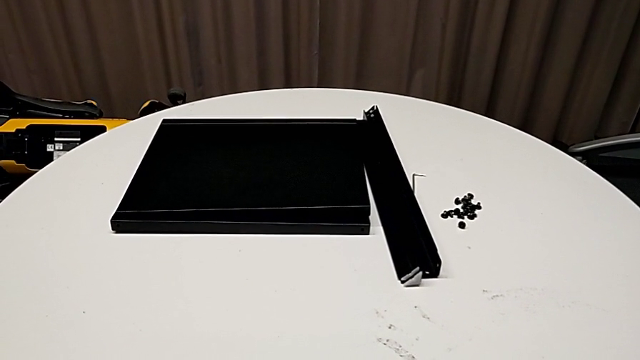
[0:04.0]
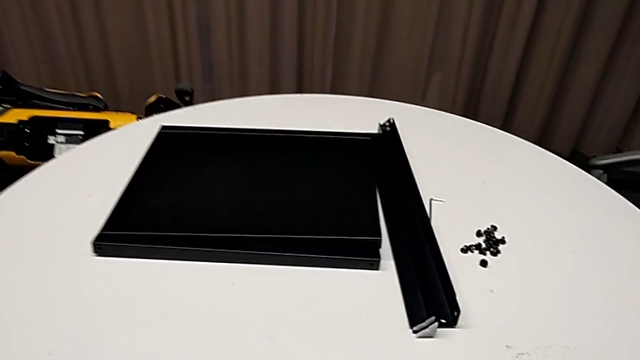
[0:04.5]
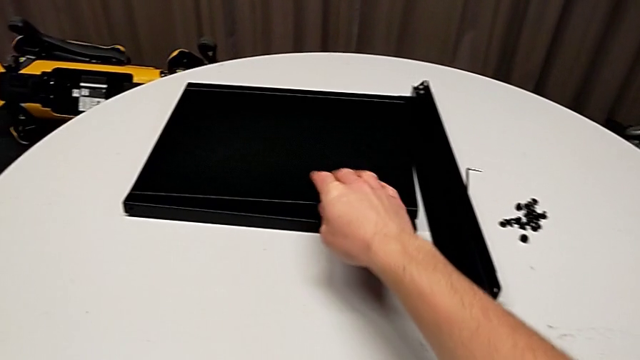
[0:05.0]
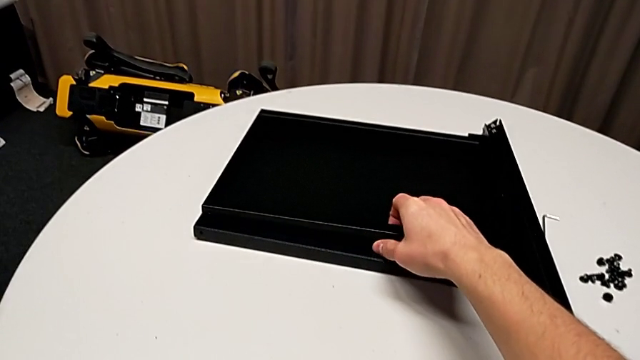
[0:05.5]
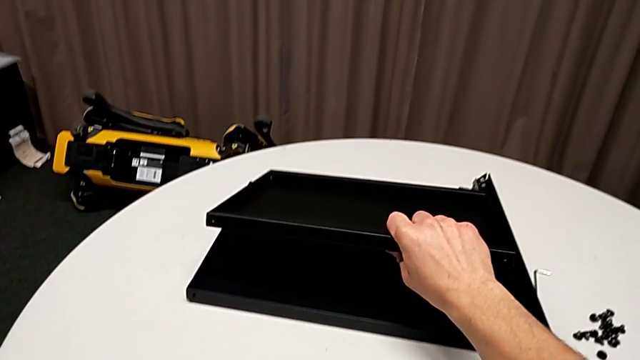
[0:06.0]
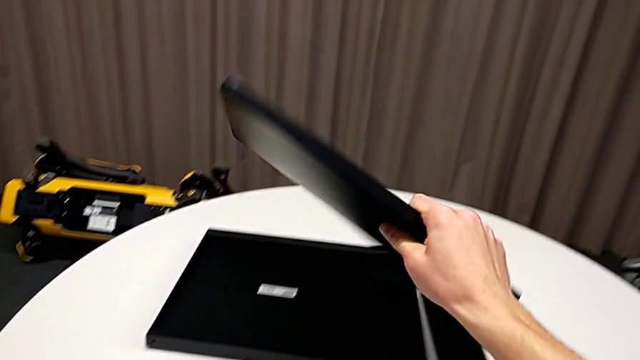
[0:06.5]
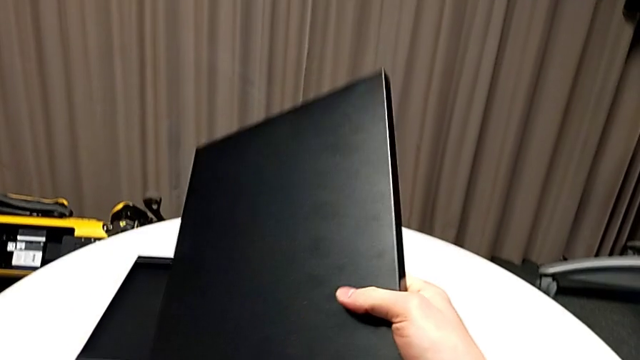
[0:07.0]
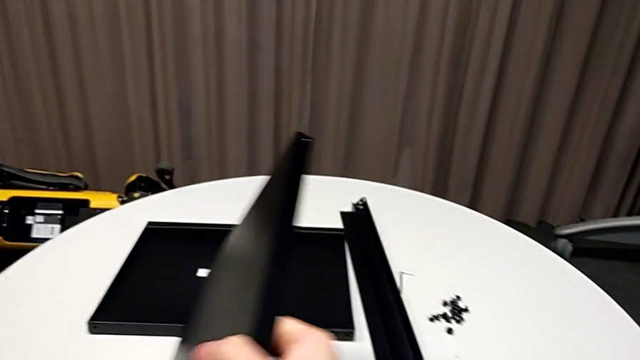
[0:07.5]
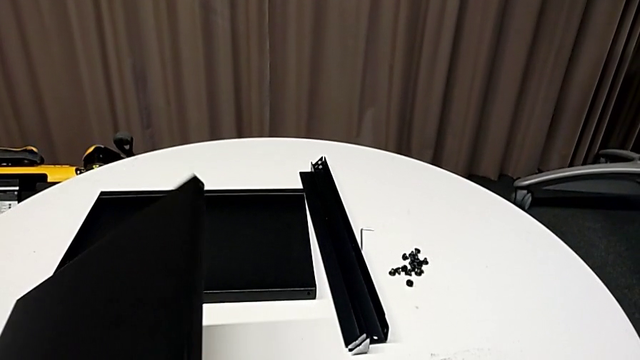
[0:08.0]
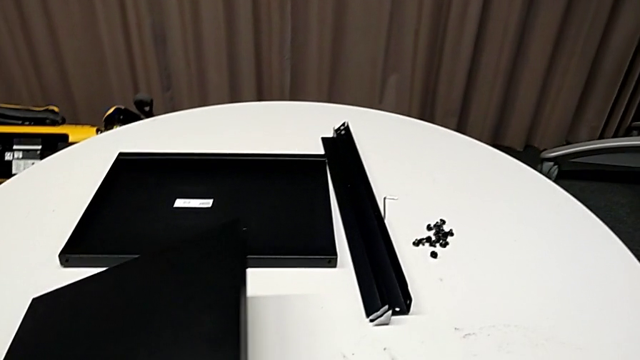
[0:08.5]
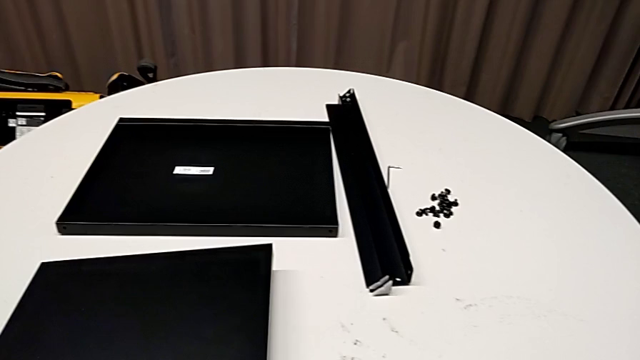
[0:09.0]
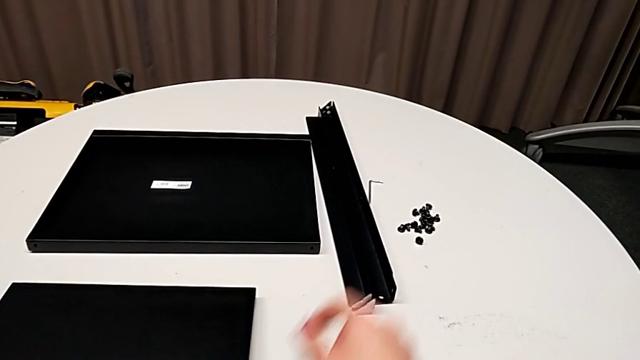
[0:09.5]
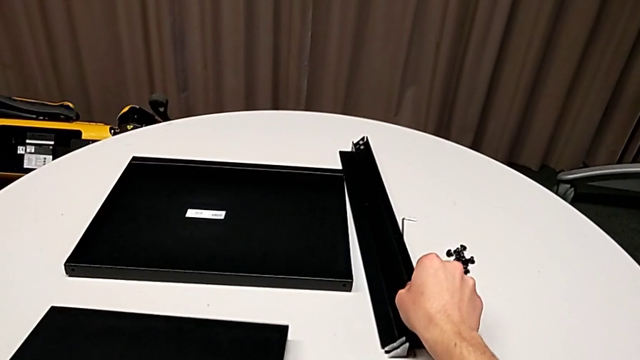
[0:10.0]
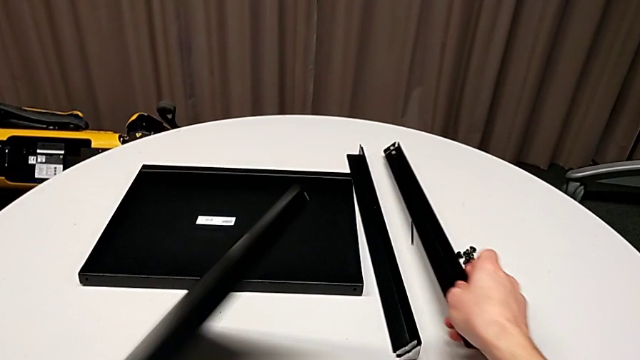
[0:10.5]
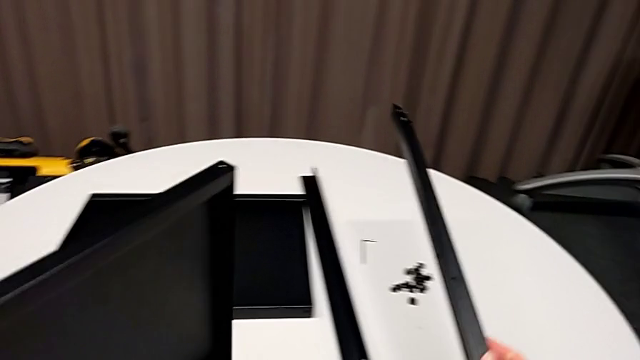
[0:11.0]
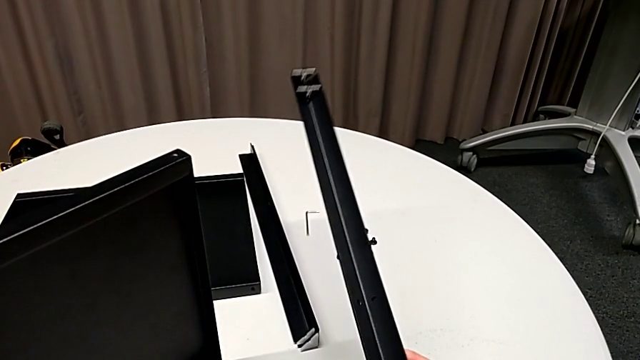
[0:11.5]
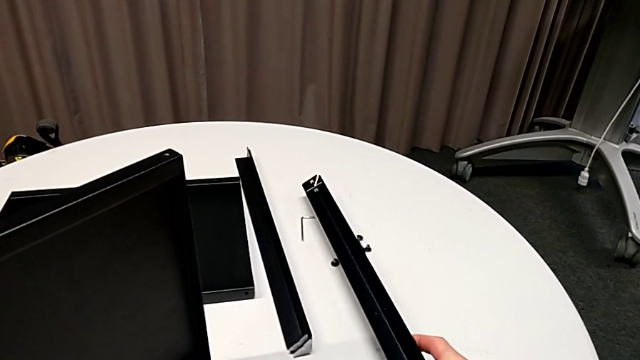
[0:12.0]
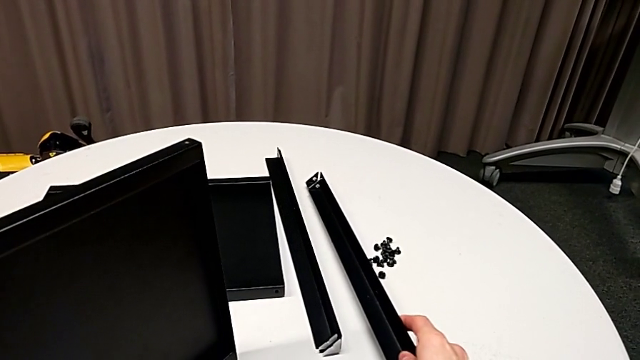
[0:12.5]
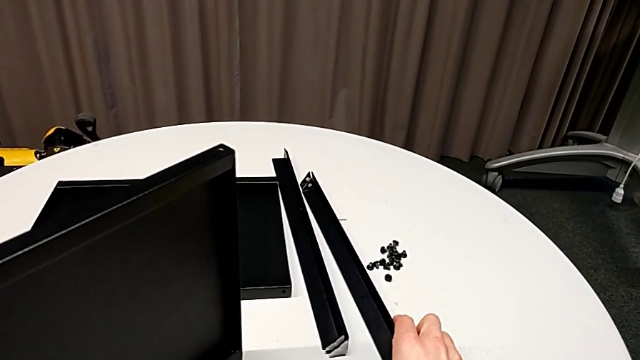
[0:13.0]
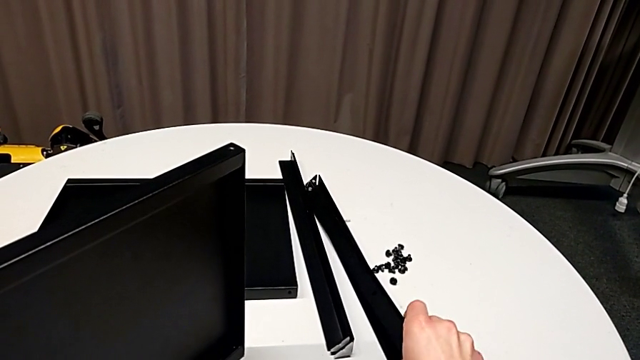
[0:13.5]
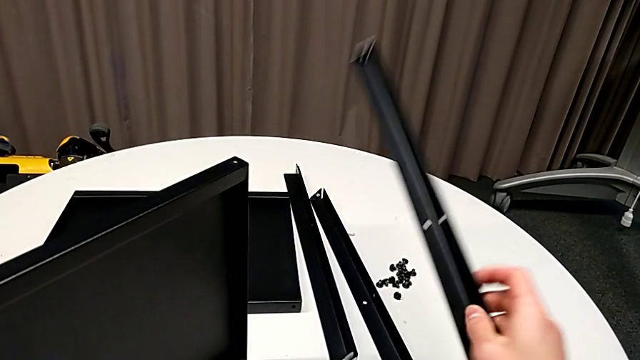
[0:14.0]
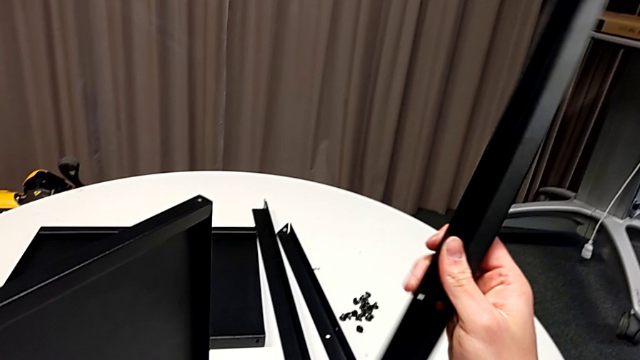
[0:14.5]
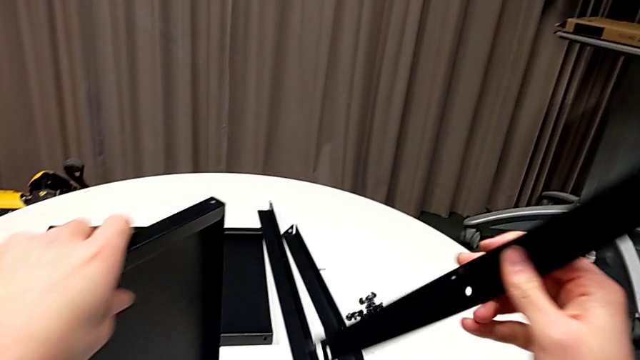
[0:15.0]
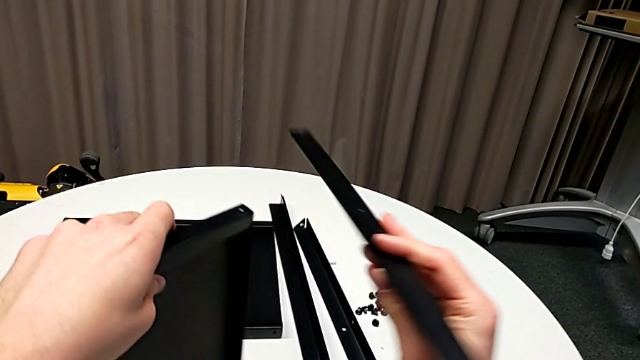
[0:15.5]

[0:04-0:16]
The camera wearer is assembling the first leg of the shelf. They grab the tray, rotate it and place it. They grab the leg, grab the tray, place the leg, grab it and rotate it.

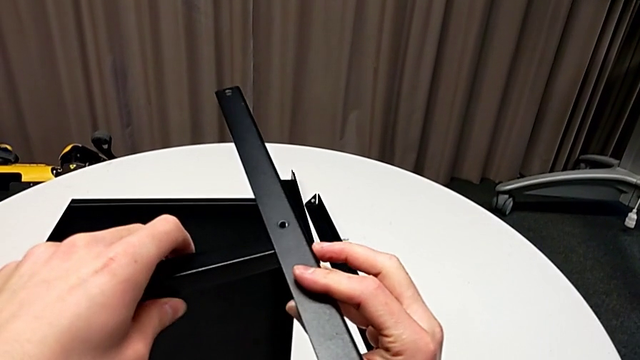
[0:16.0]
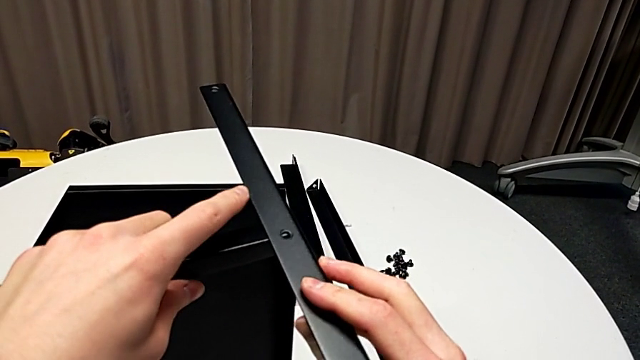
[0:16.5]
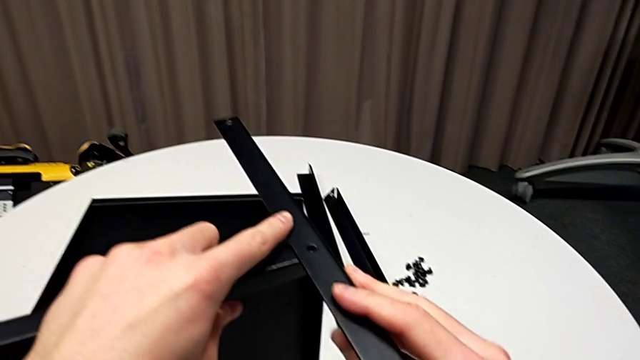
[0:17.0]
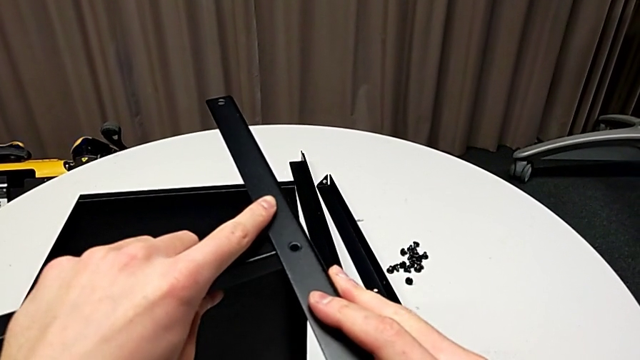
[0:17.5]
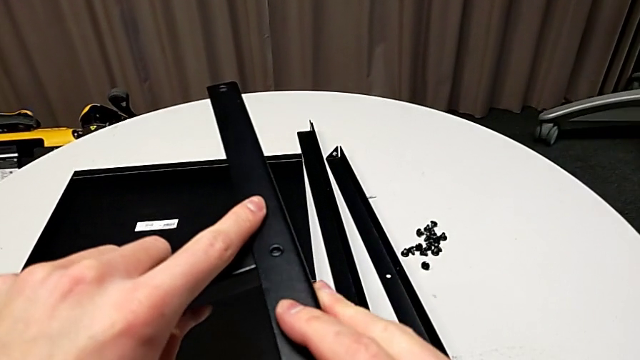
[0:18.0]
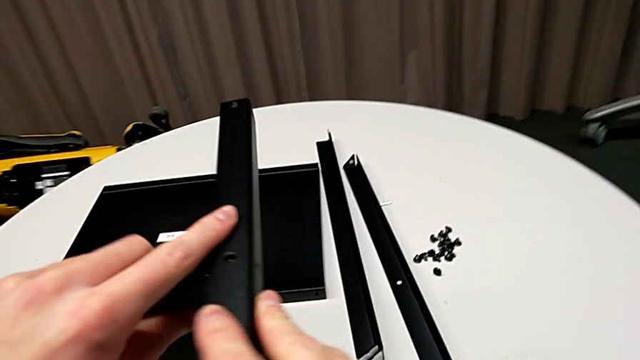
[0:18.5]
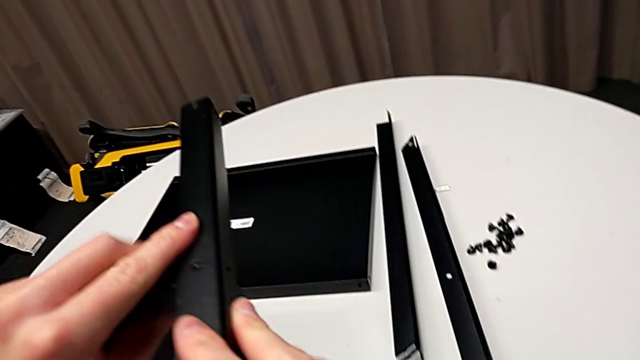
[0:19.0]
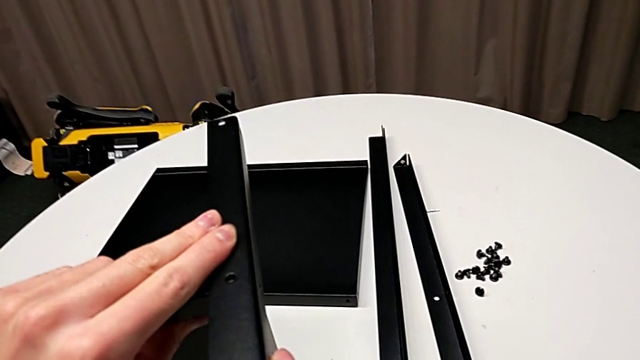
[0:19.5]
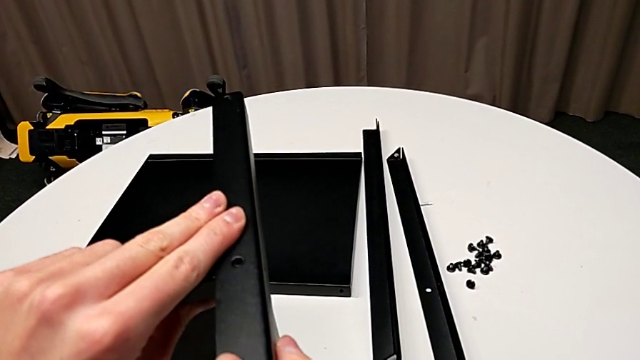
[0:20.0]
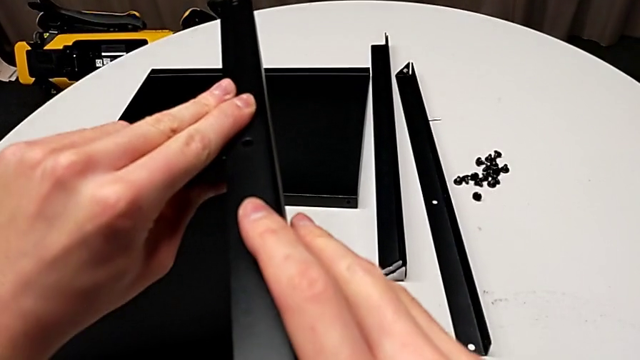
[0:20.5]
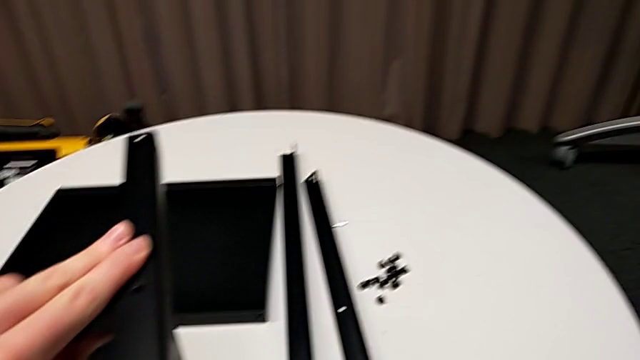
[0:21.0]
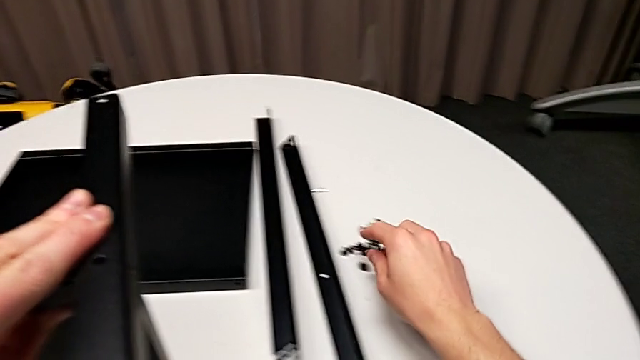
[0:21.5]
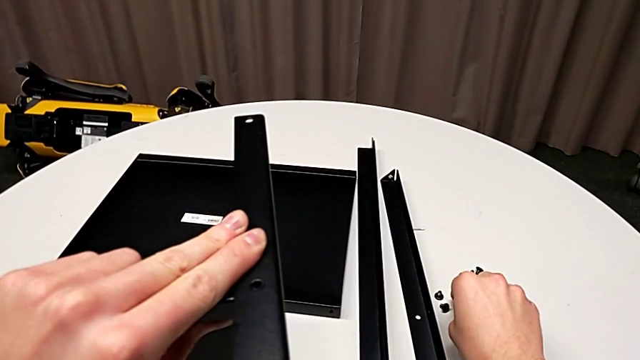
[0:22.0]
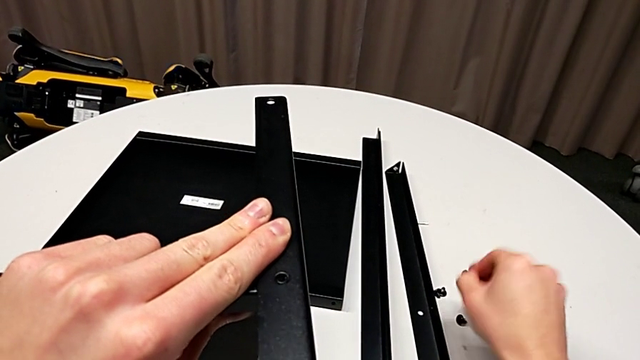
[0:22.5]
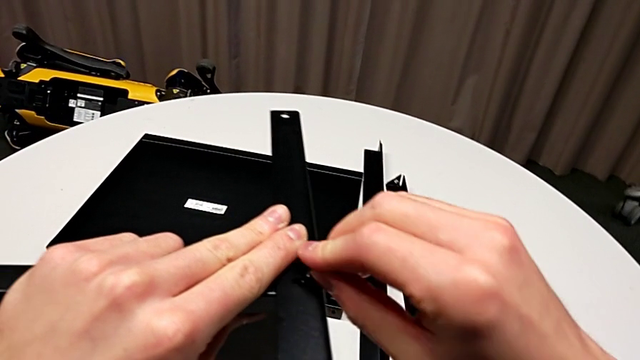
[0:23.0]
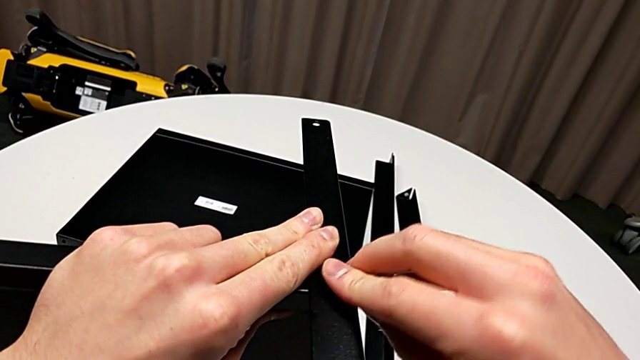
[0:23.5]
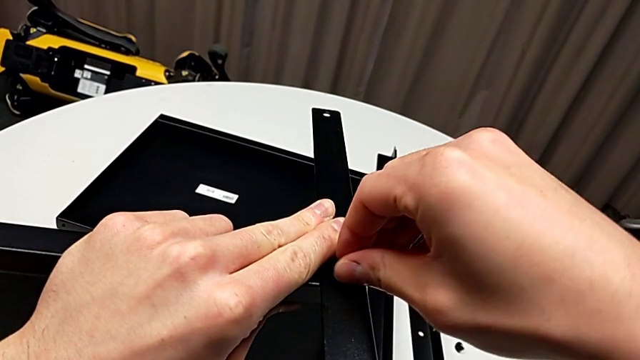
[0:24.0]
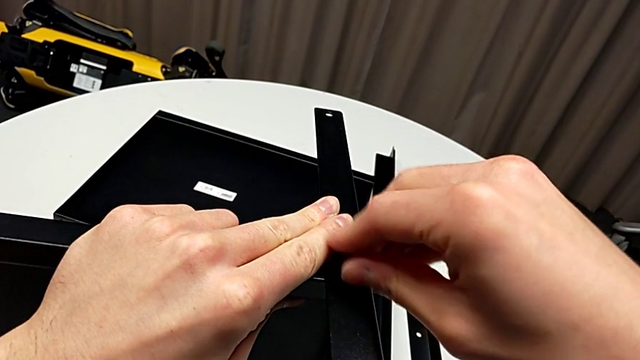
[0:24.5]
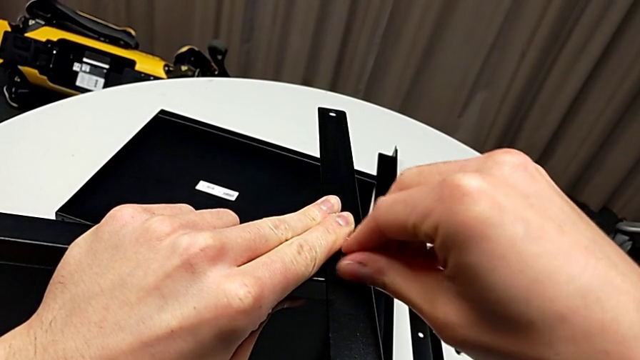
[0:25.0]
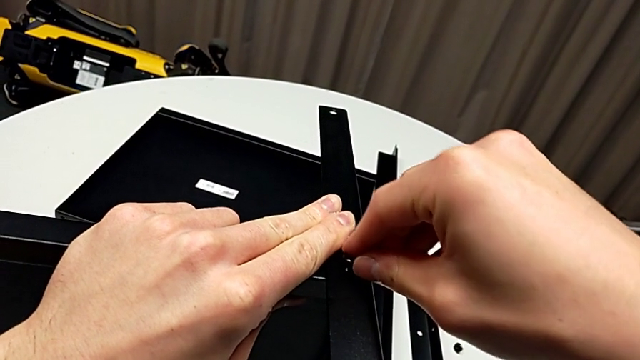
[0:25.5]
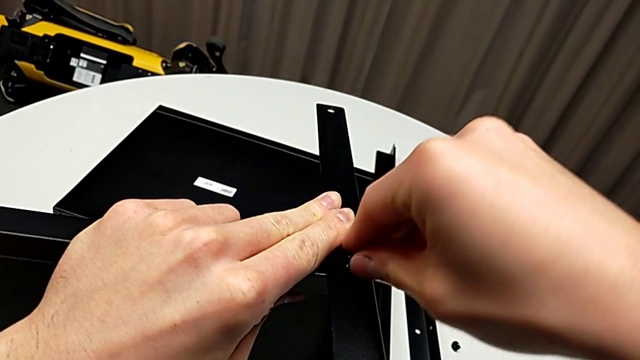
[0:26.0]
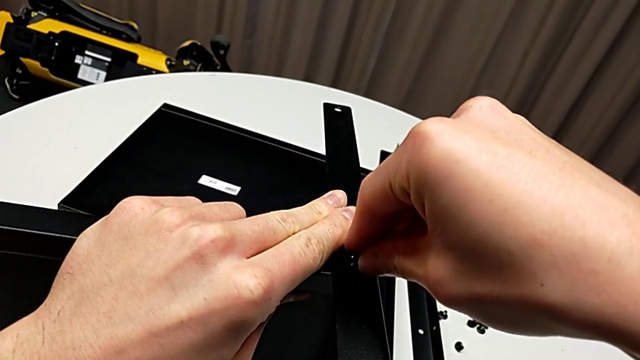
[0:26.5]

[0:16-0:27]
The camera wearer is assembling the first leg of the shelf. They place the leg, align it, inspect it, grab the hex socket head, insert it, screw it and begin to align it.
